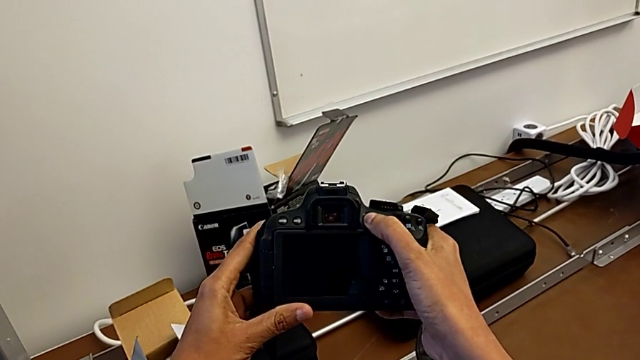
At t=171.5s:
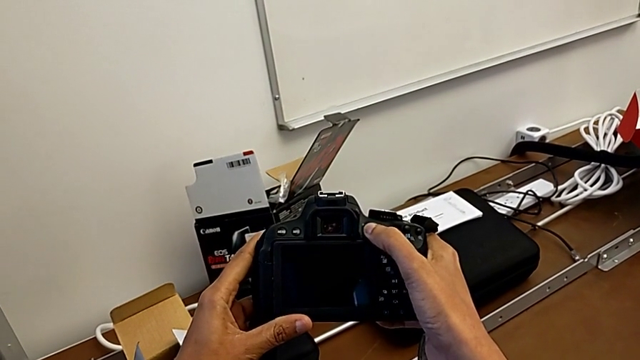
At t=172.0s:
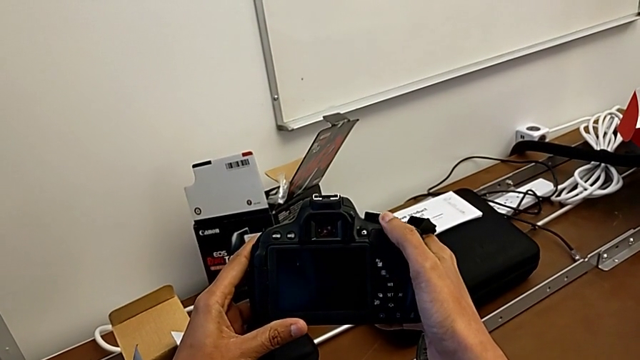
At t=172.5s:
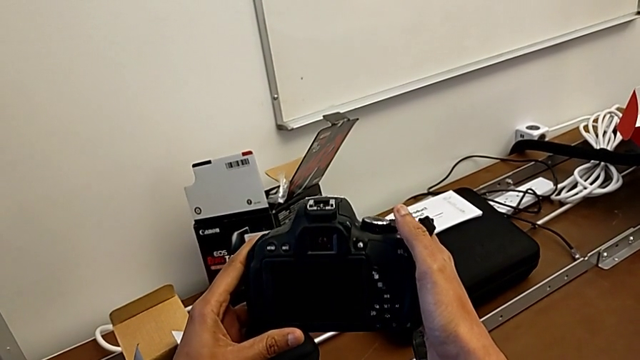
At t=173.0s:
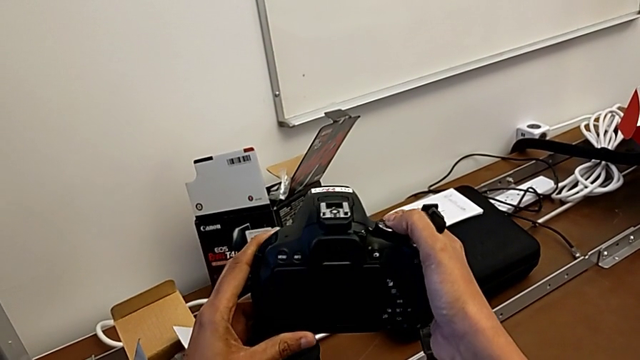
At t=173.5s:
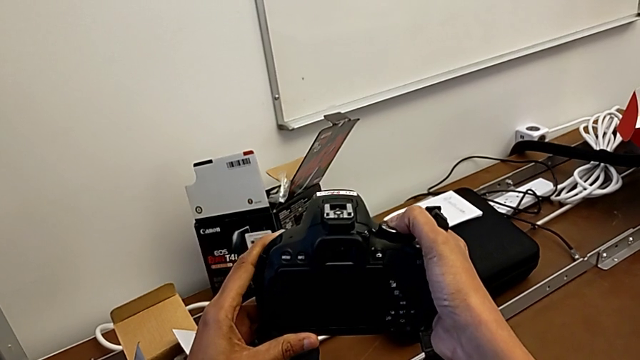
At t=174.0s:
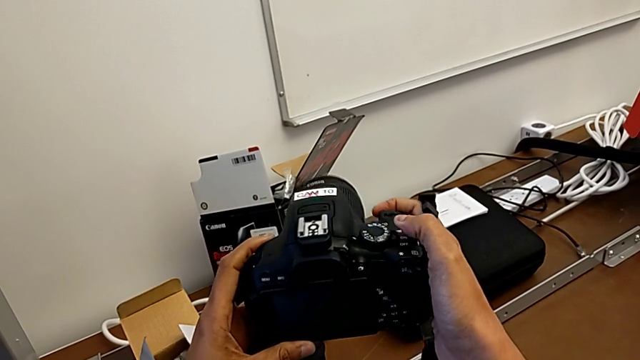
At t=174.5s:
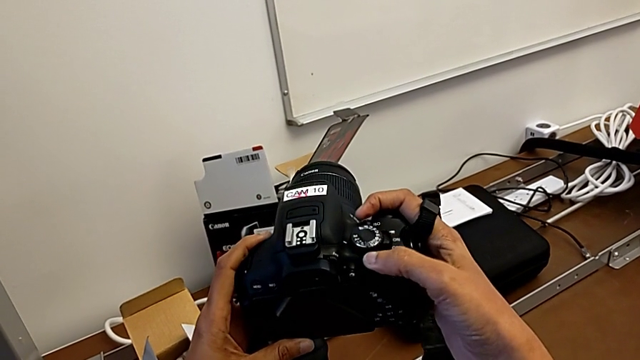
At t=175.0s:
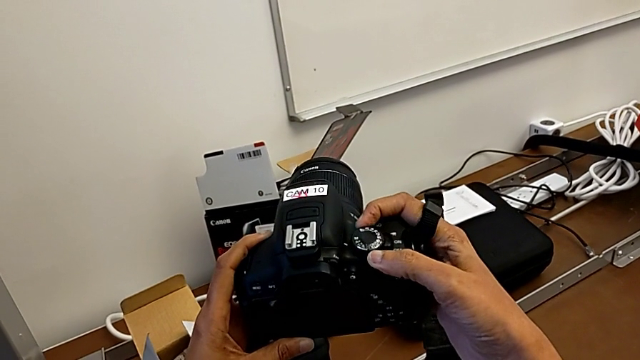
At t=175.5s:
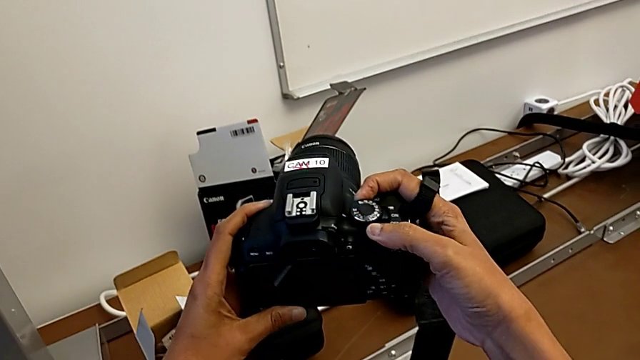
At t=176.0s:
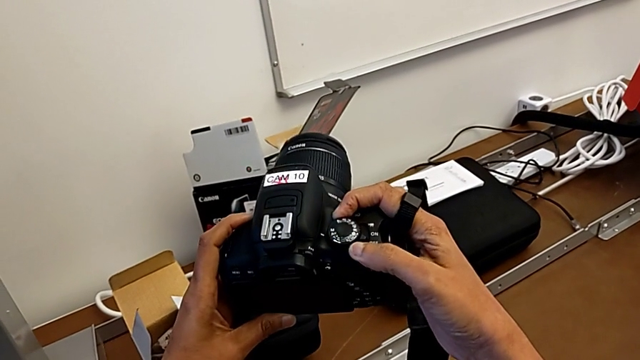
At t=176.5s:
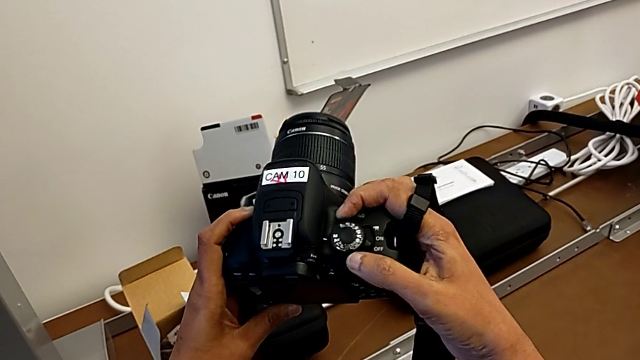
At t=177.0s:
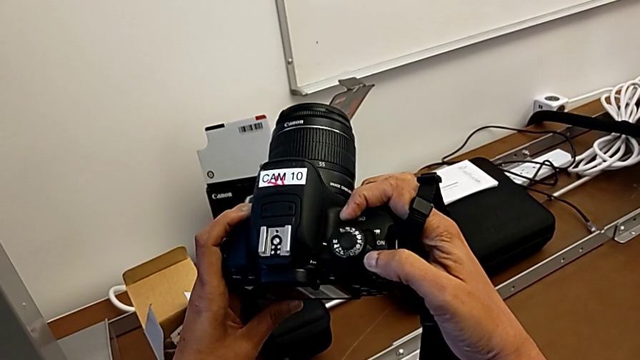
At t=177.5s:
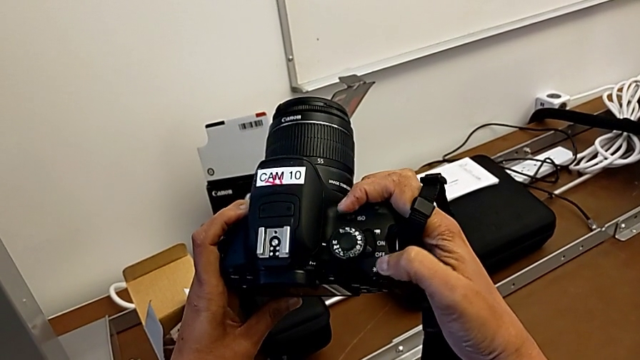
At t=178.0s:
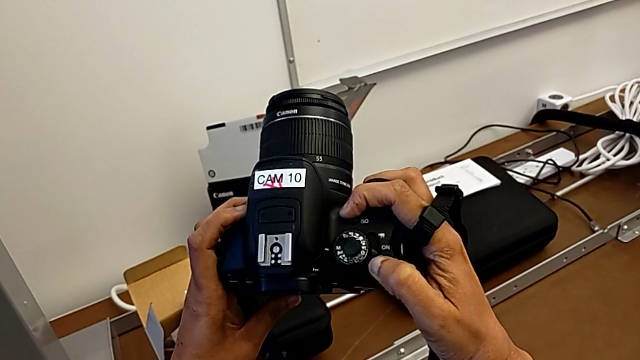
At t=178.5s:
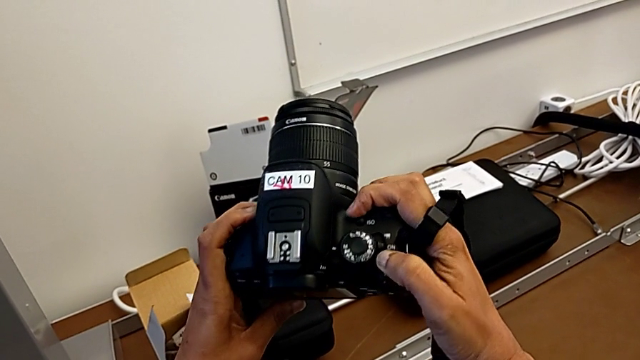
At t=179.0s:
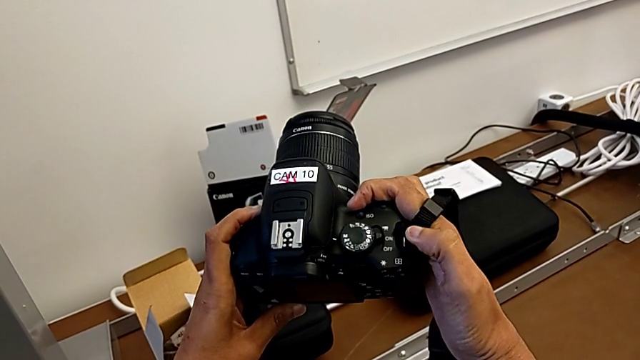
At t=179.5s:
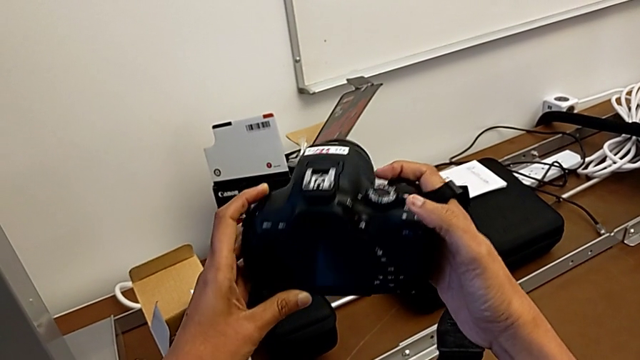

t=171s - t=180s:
The camera wearer is turning on their DSLR. They inspect the DSLR, touch the power button and press it.

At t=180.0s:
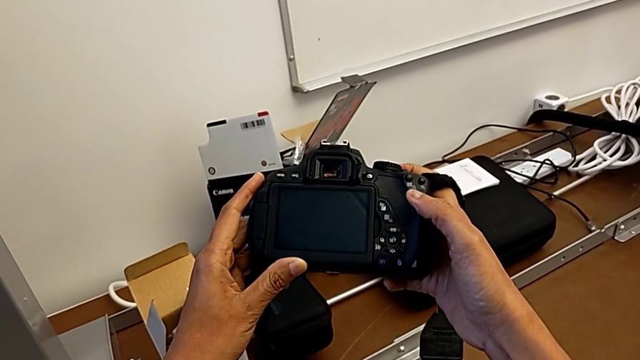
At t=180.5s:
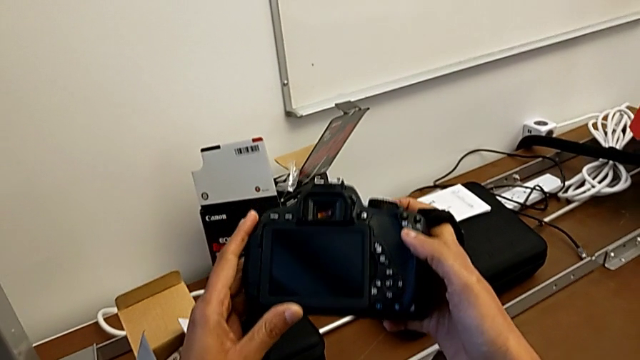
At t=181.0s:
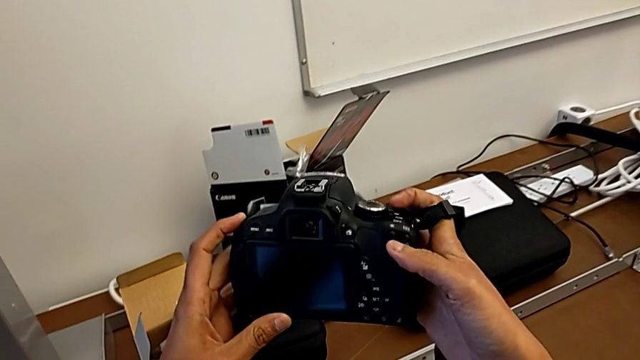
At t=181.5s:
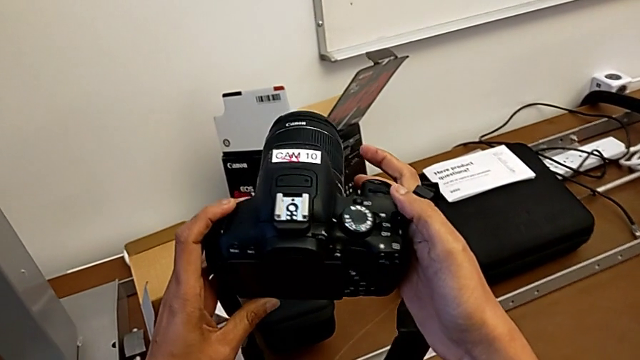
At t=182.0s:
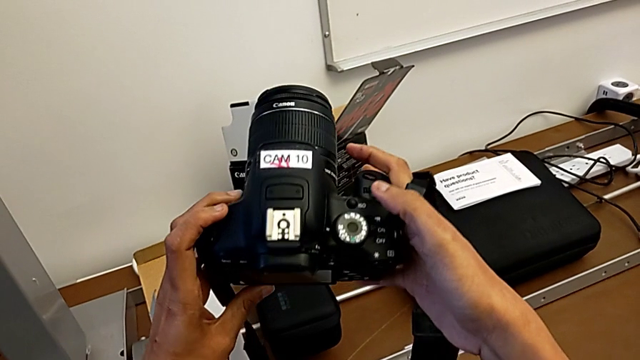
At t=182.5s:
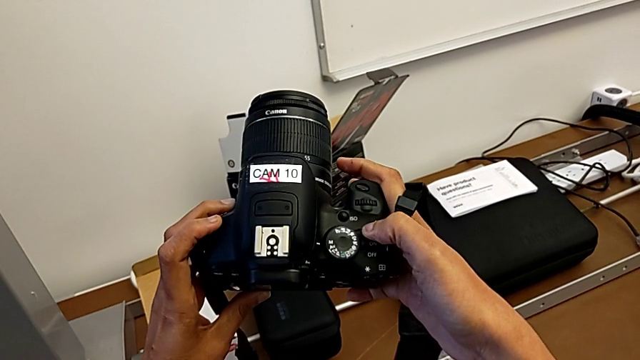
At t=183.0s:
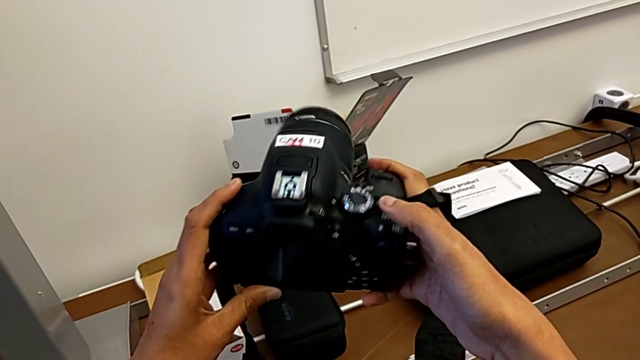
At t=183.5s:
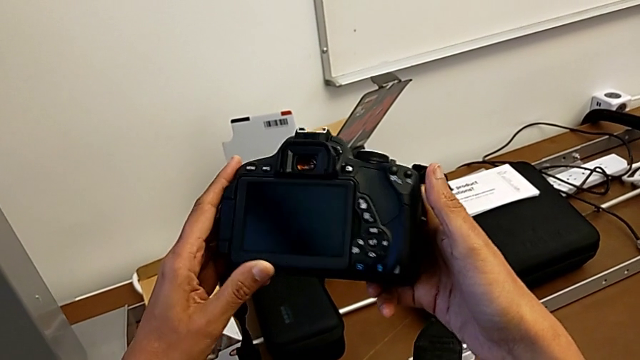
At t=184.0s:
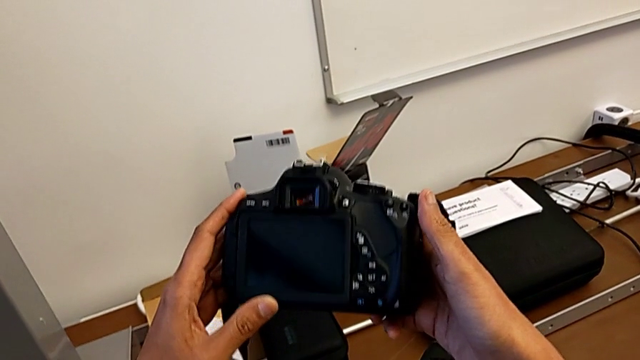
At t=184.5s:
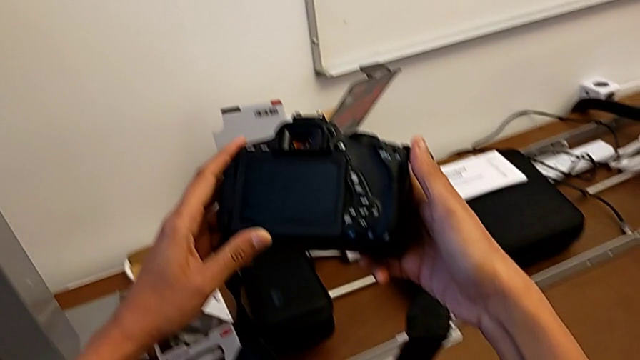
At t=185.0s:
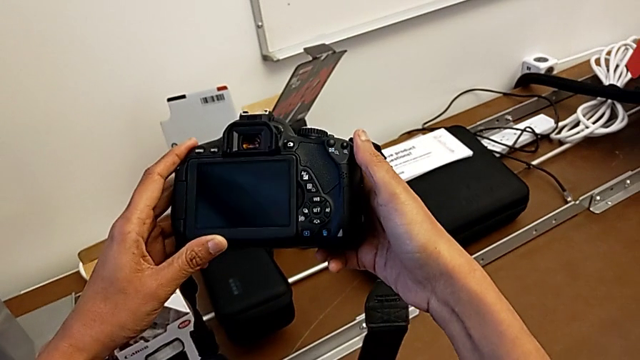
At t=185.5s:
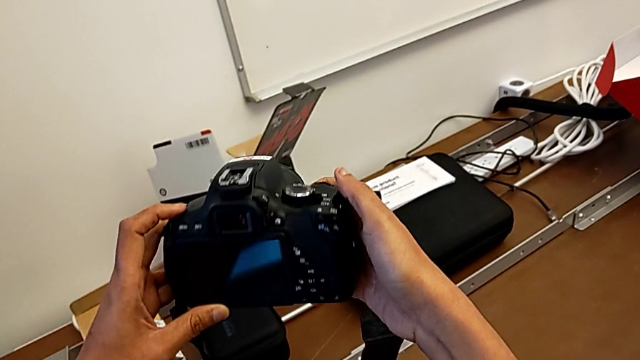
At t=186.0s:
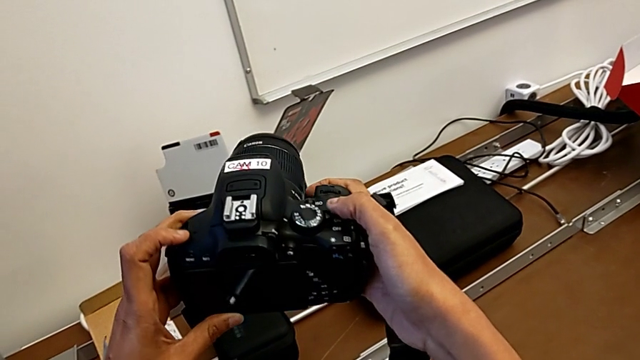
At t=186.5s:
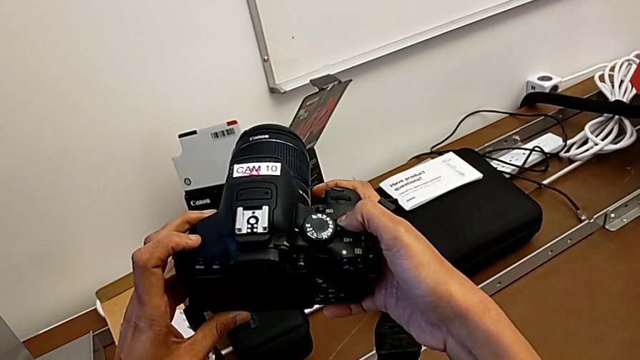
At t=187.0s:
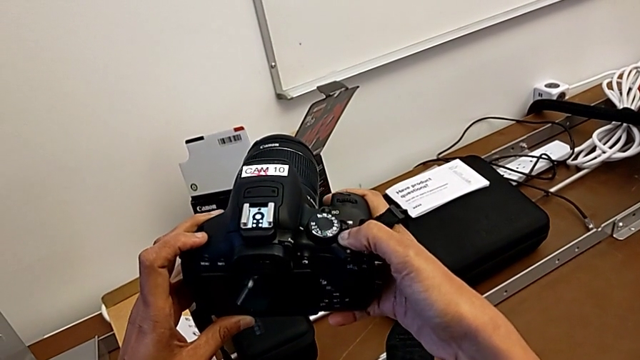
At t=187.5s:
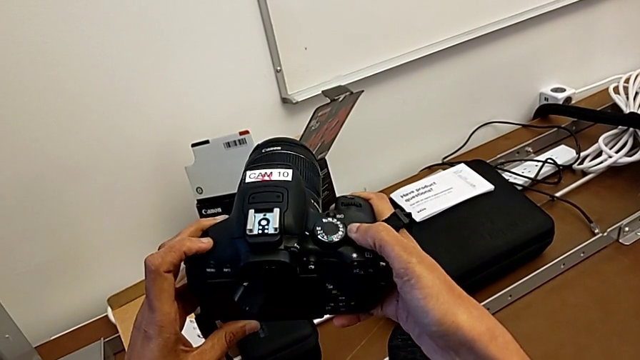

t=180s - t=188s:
The camera wearer turns off their DSLR. They rotate the DSLR, inspect it and press the button.

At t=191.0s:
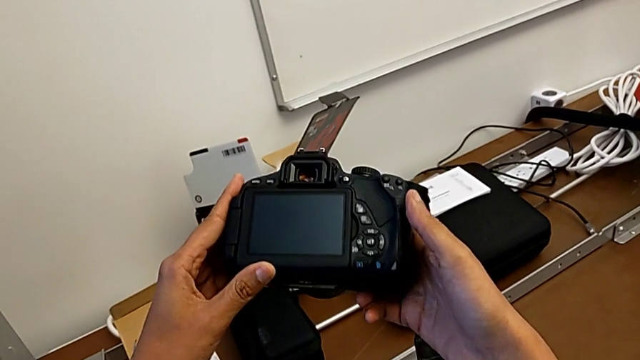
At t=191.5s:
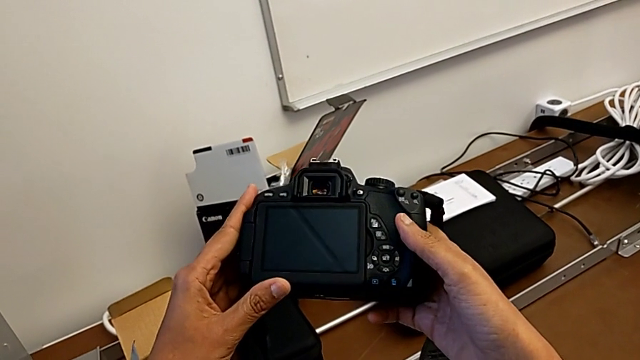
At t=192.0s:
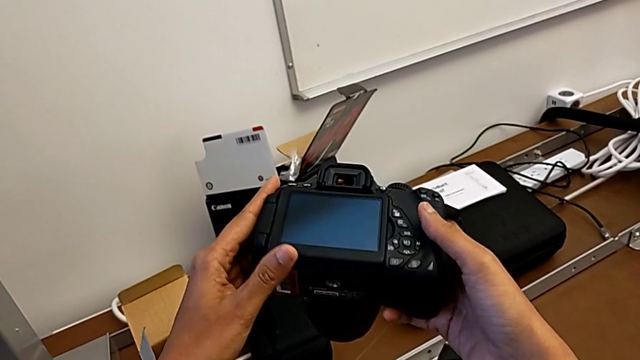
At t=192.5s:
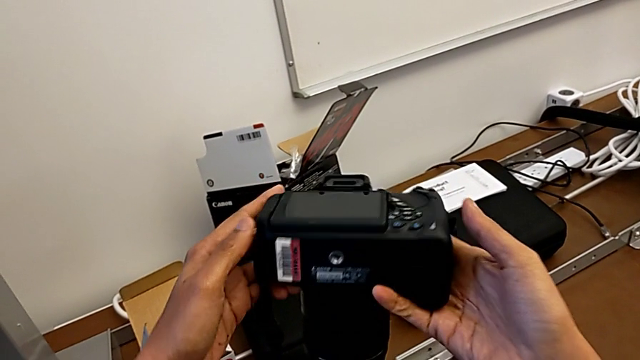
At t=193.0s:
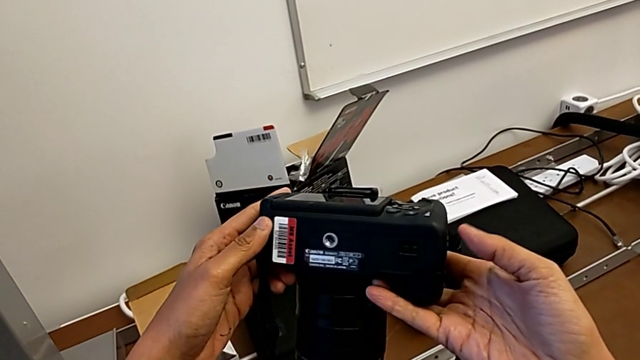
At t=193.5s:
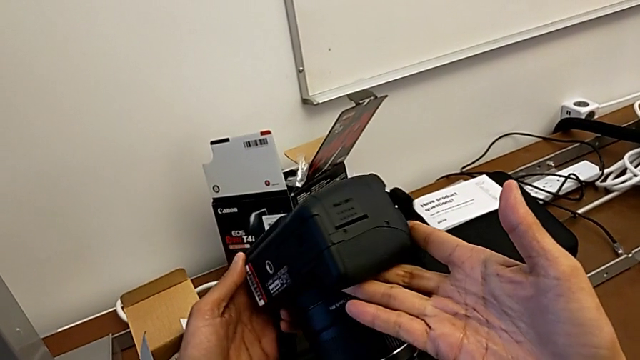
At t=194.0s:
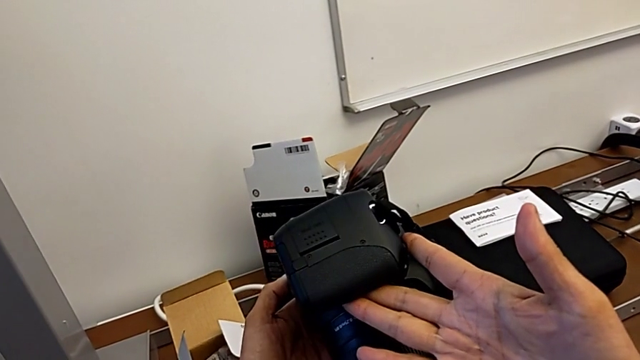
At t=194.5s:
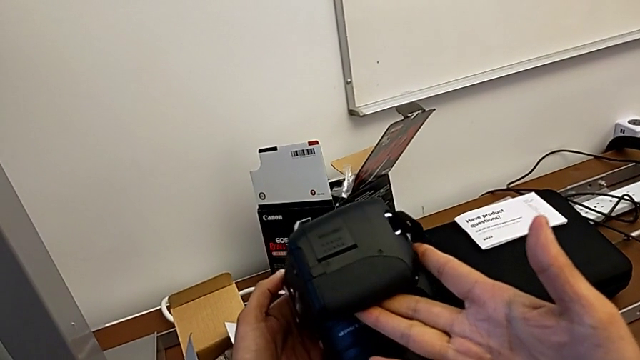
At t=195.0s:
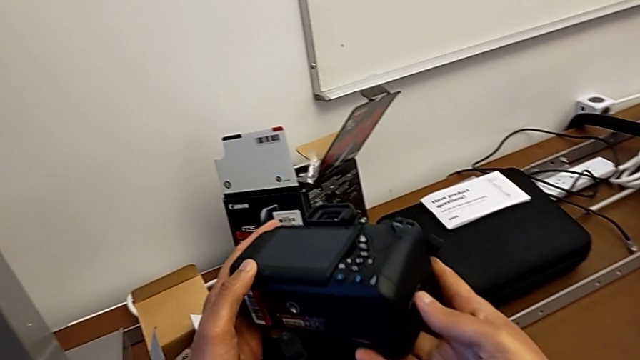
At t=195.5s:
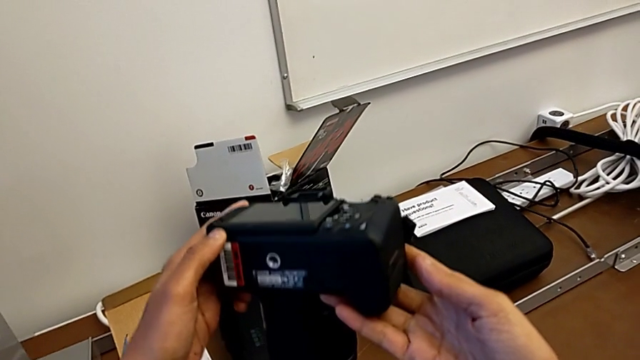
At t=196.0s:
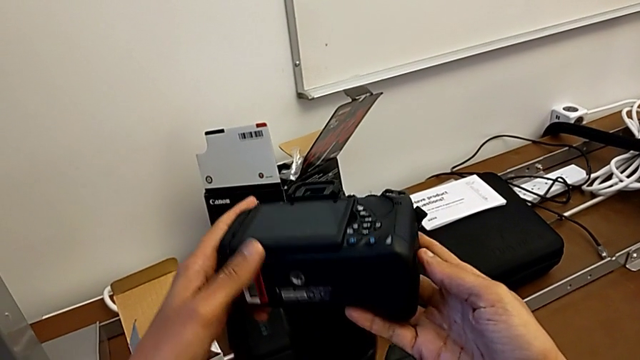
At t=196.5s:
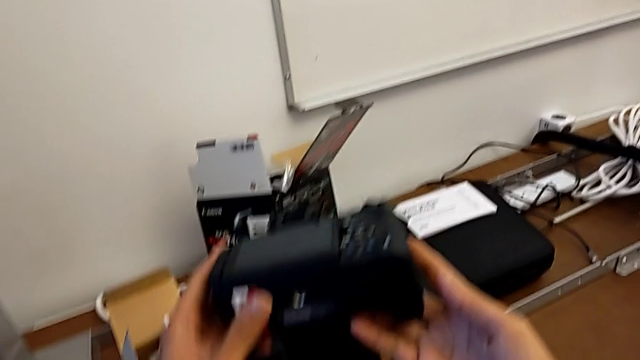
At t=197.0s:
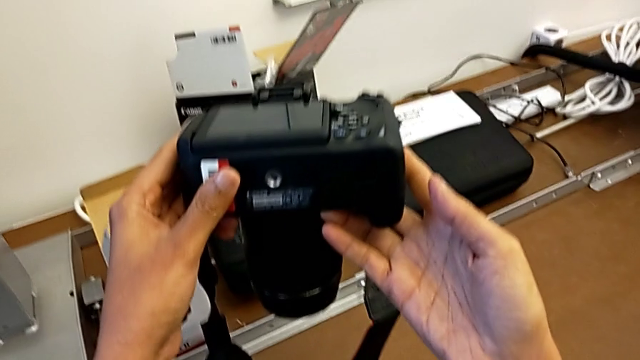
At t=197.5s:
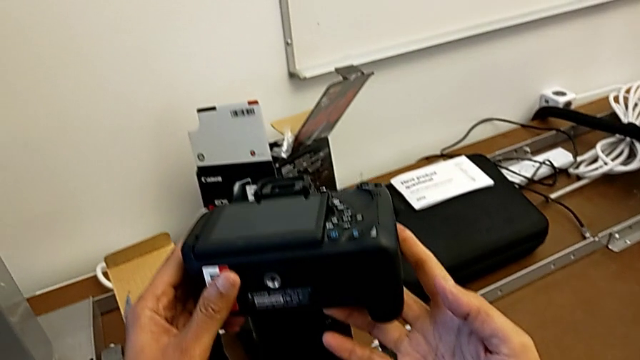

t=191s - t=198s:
The camera wearer is changing the battery regularly. They begin to inspect the DSLR.
